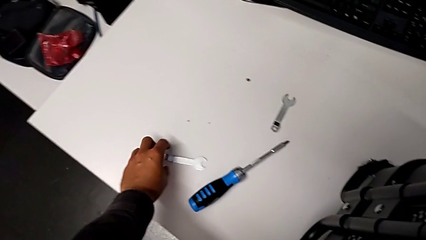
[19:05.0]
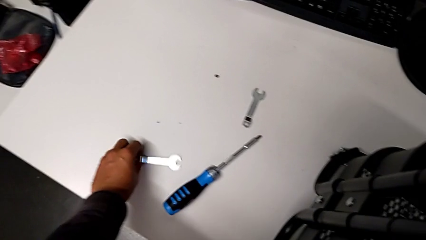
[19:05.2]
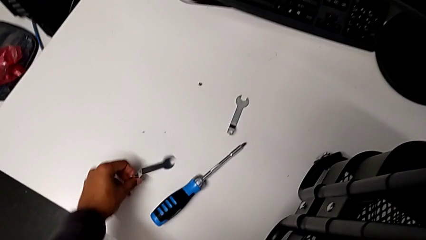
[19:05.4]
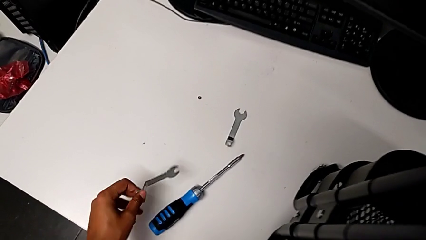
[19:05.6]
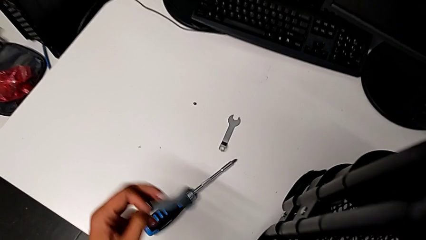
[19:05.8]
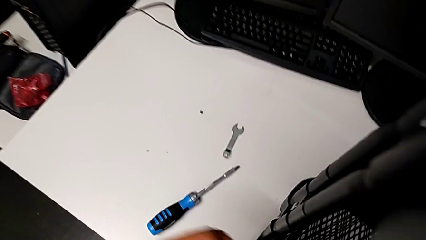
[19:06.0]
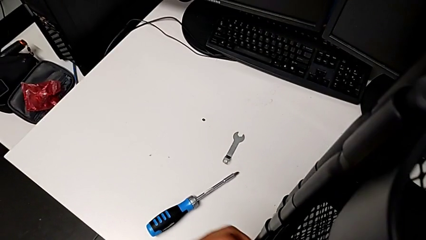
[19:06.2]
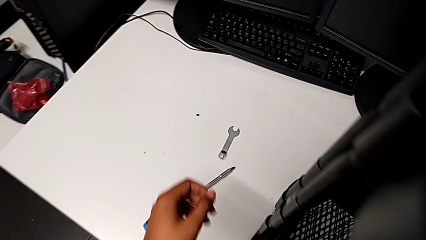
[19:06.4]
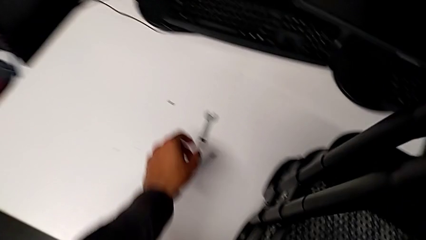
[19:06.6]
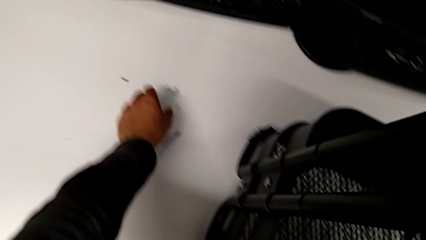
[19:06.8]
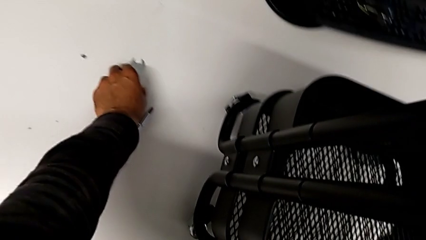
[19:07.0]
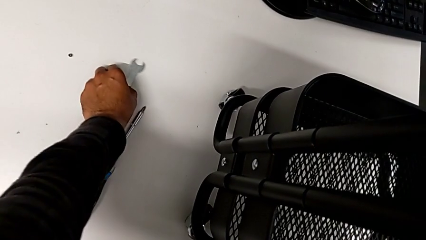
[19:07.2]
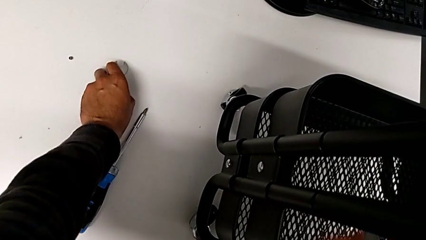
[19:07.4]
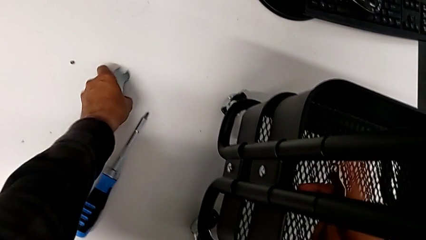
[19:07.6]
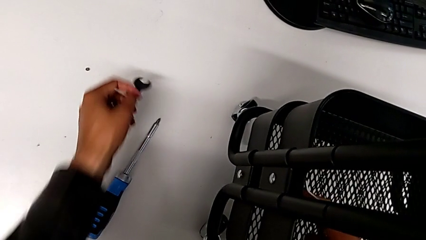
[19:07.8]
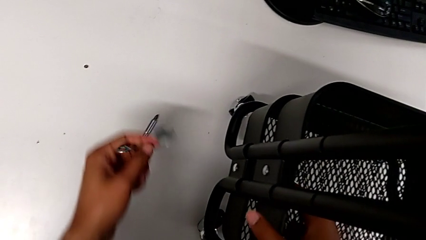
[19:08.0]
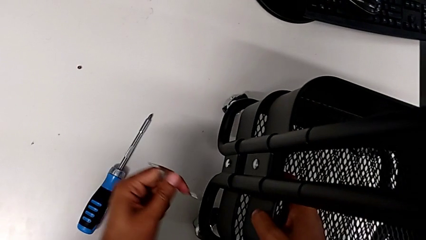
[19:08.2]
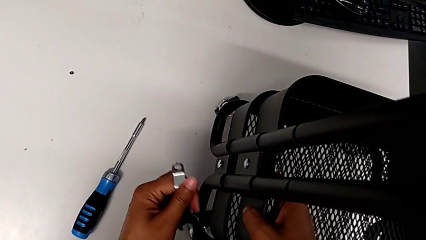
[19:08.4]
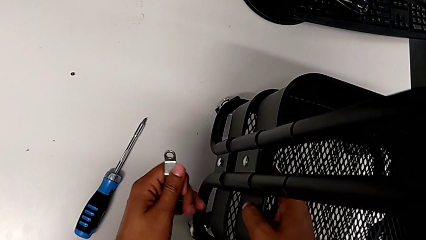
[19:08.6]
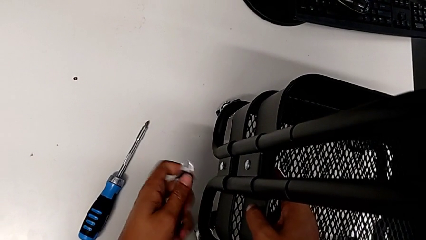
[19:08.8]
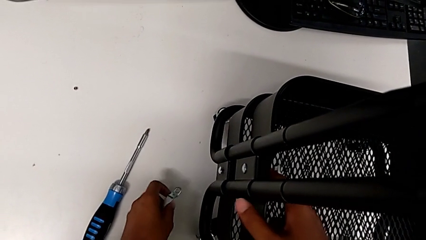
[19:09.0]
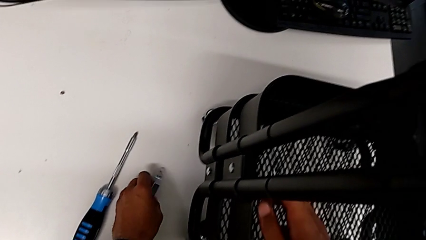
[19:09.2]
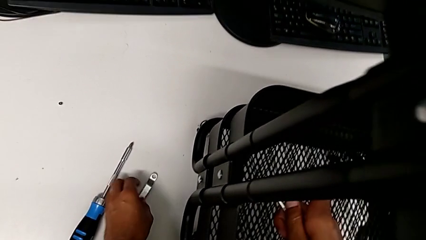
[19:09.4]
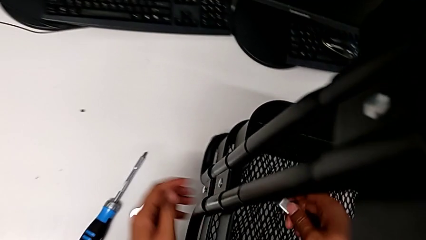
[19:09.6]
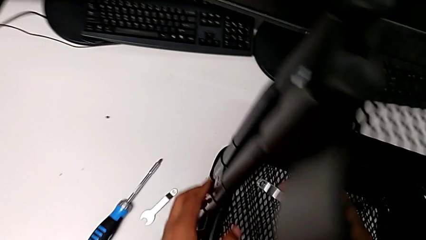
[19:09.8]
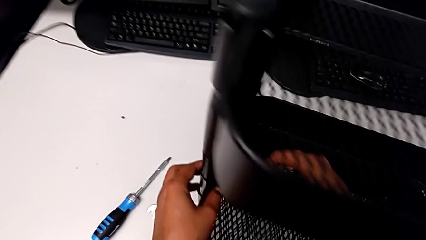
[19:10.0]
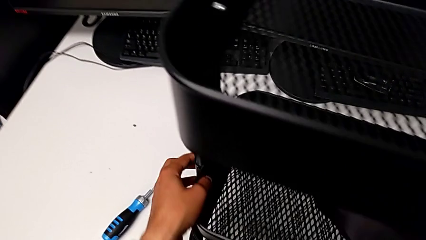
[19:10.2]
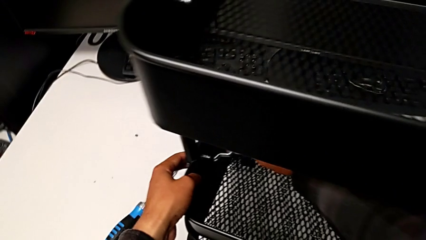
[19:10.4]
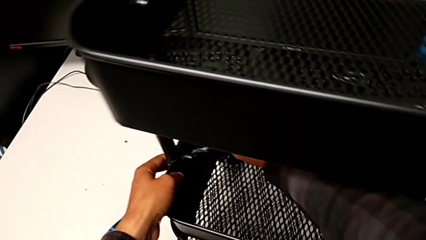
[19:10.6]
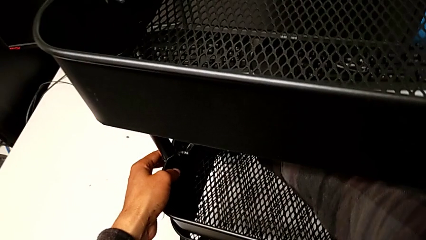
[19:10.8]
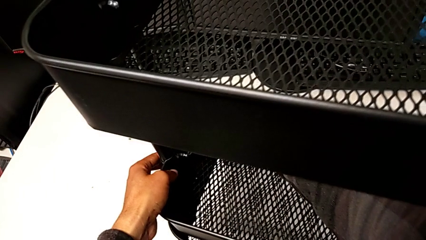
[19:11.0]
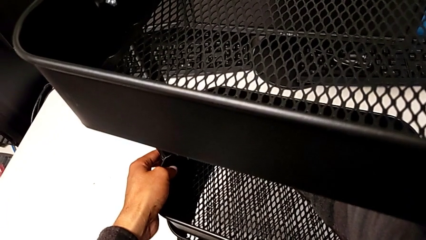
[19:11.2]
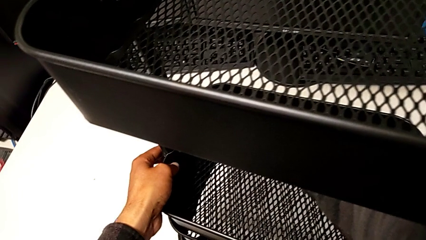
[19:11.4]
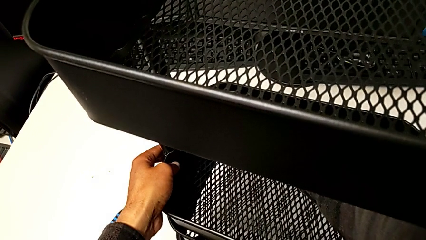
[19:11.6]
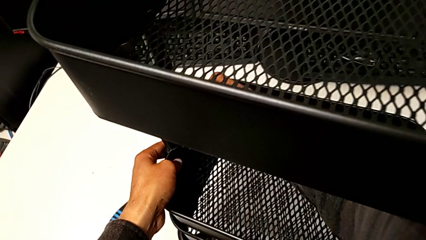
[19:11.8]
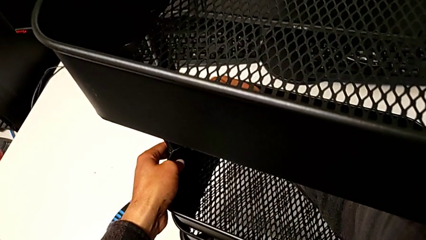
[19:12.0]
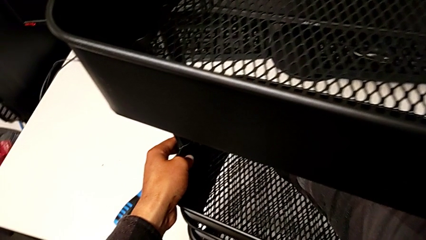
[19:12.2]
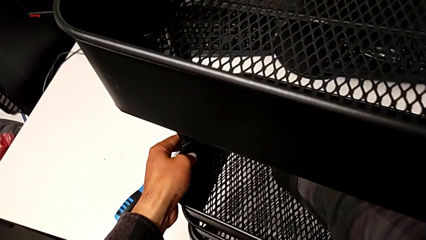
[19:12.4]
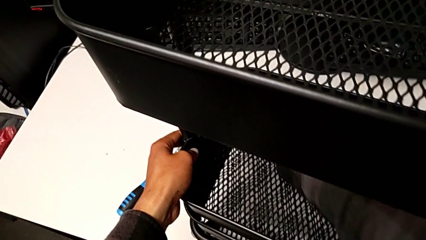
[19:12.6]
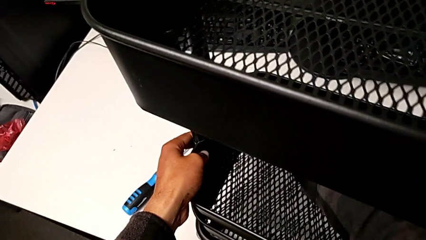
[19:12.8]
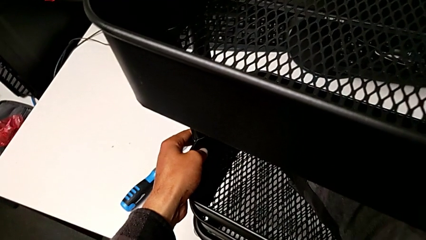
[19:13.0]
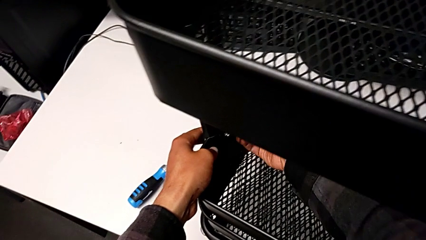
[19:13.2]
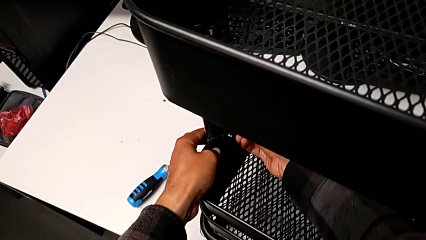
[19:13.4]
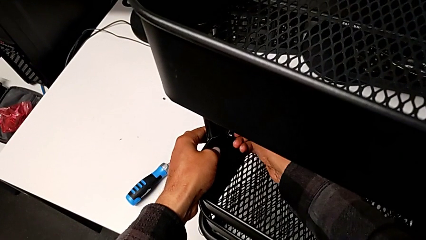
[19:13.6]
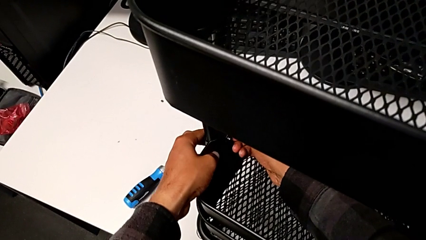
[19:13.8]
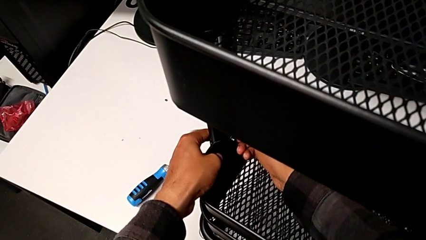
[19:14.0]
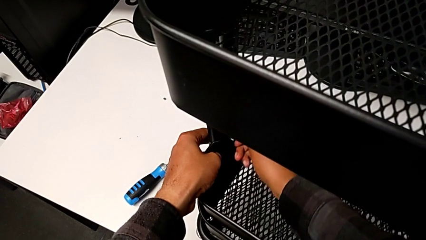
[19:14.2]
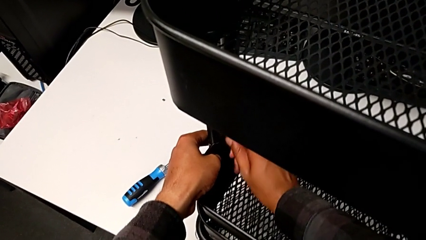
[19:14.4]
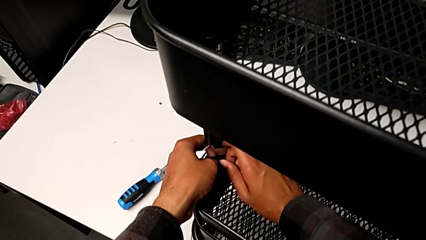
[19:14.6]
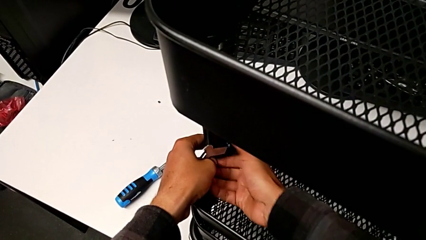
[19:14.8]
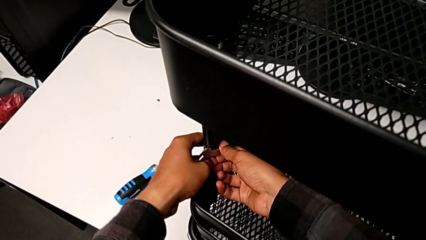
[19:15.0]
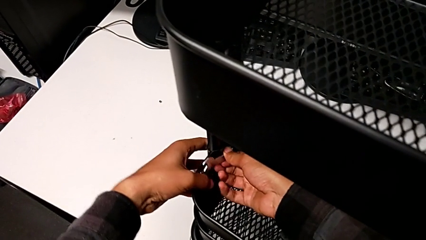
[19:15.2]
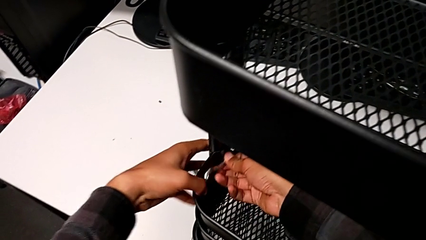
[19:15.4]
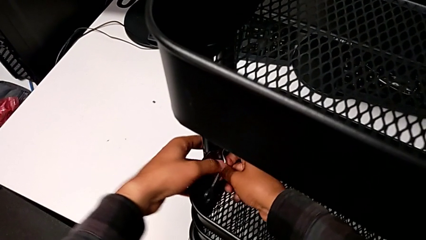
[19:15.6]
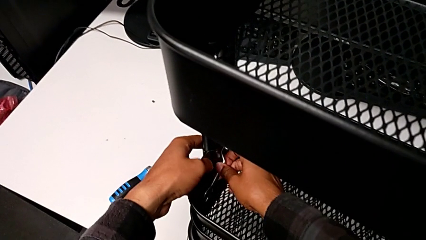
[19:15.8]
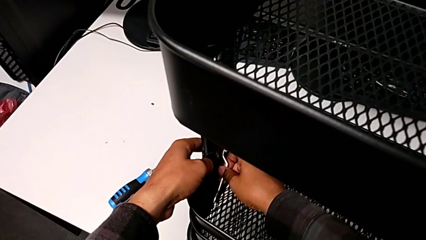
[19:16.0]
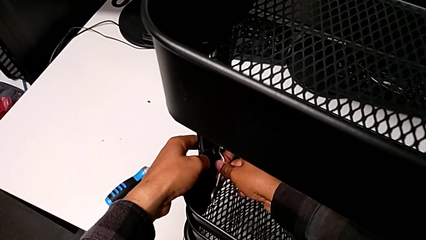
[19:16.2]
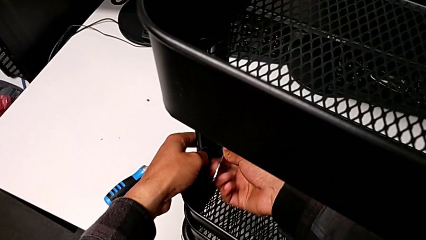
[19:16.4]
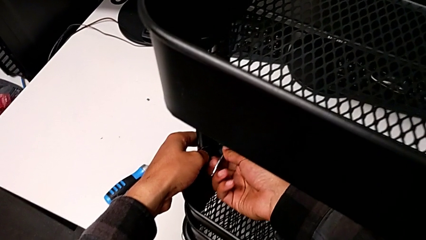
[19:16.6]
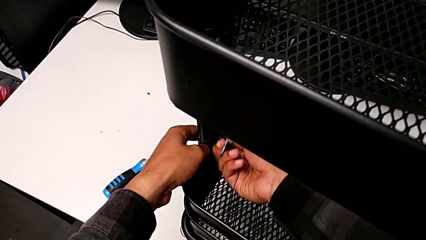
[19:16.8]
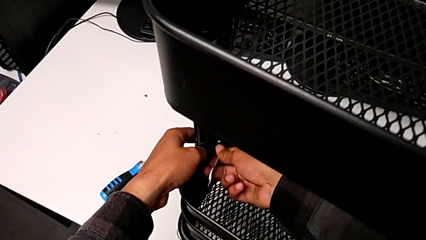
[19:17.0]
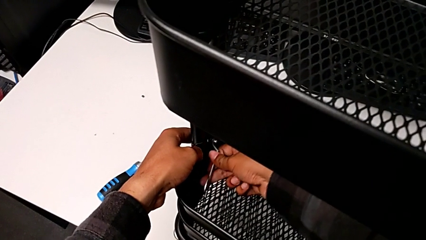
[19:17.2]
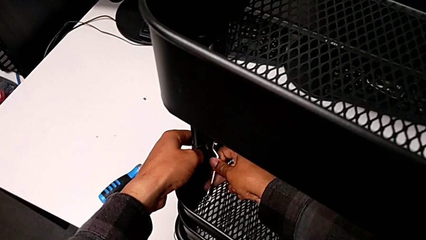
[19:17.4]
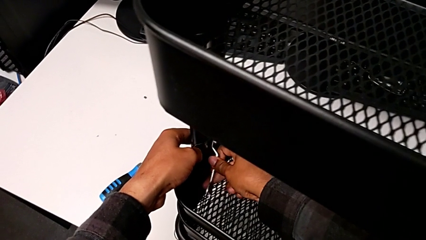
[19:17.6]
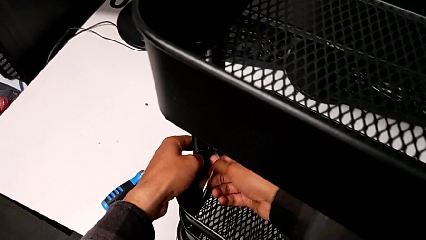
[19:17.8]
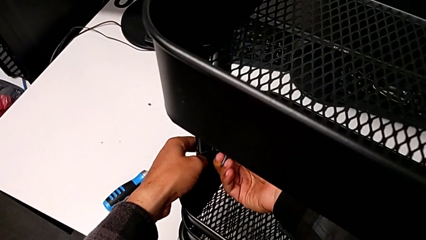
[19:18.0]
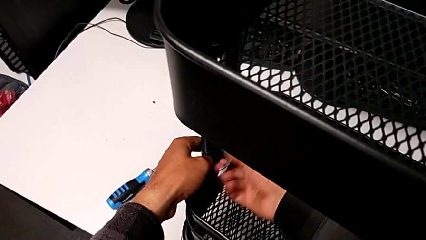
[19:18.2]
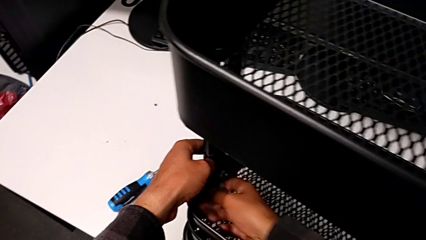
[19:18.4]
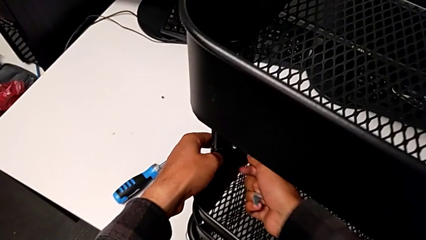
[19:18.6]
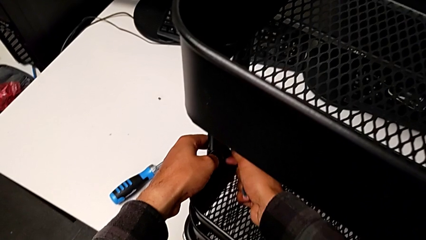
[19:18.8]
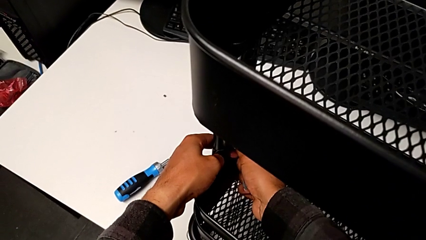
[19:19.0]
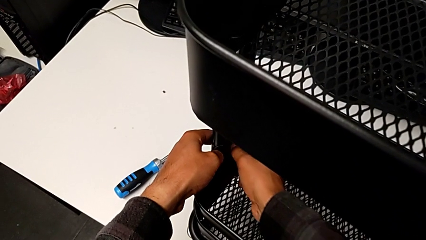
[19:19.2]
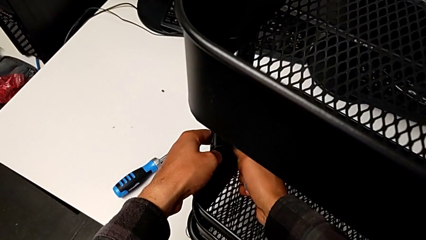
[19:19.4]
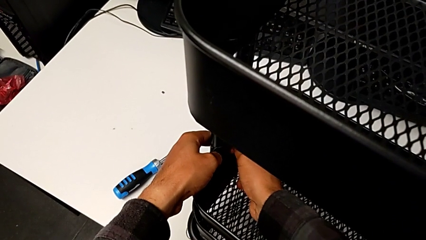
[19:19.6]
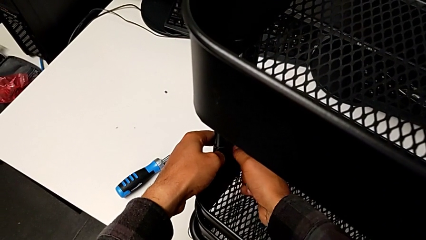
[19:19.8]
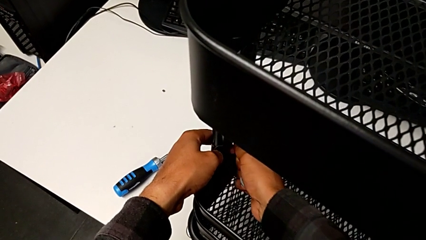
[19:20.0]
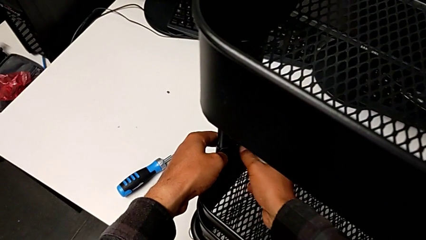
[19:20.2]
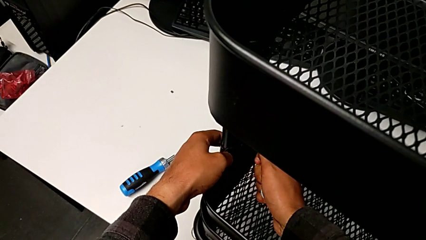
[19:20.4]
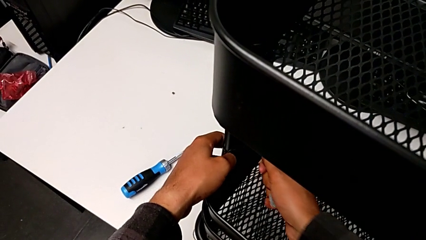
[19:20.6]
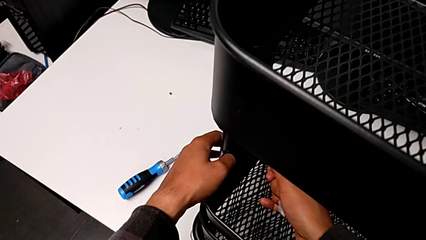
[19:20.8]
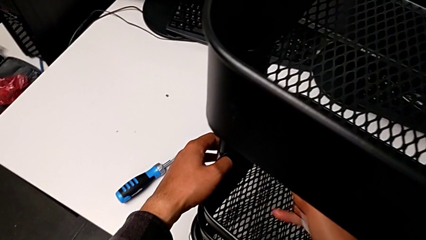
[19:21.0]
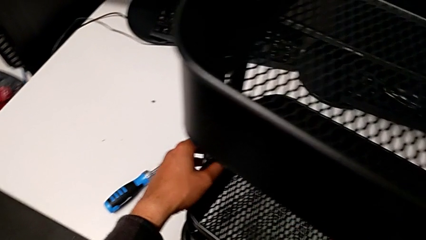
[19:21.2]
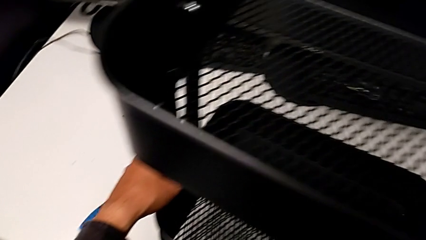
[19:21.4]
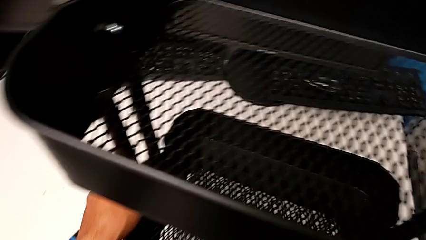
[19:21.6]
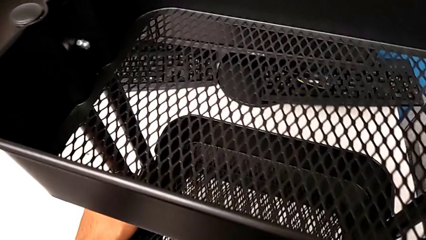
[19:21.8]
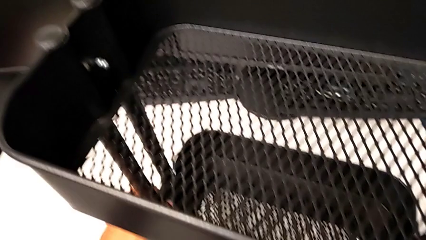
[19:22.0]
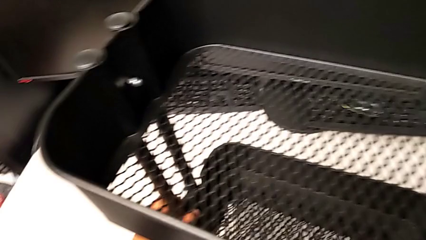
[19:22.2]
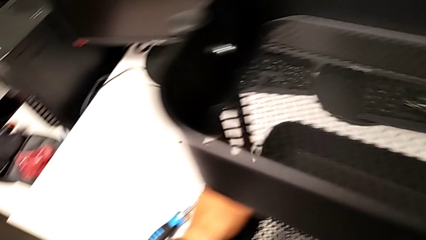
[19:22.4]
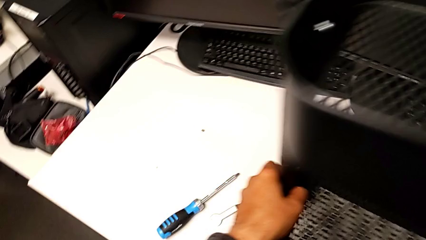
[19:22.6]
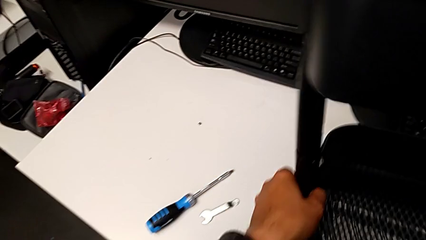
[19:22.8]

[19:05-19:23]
The camera wearer is disassembling the left middle tray. They keep unscrewing the hexagon cap nut.
